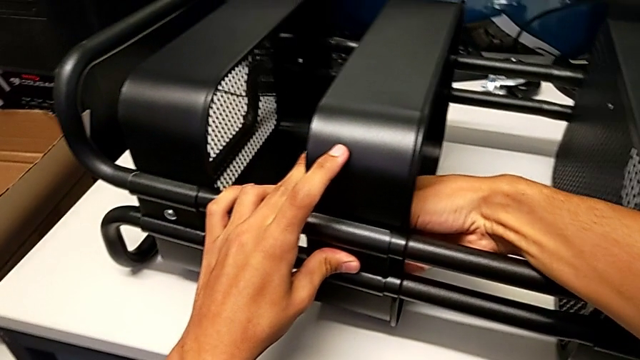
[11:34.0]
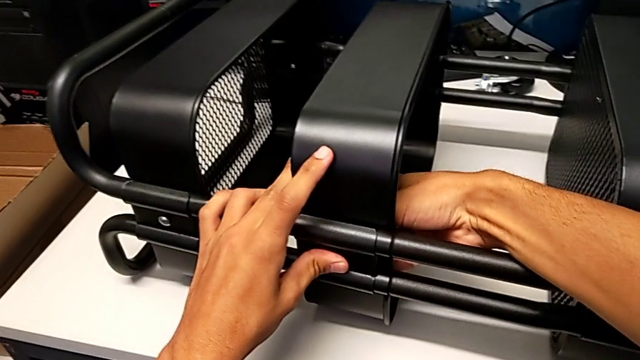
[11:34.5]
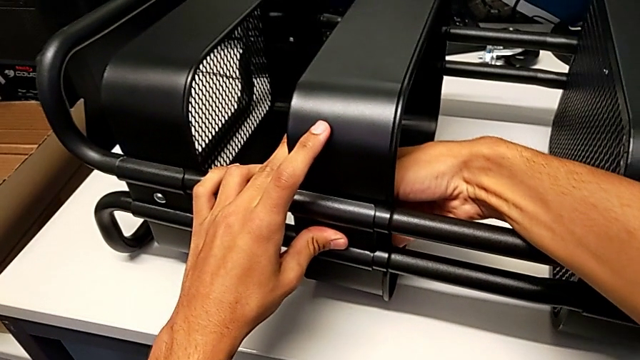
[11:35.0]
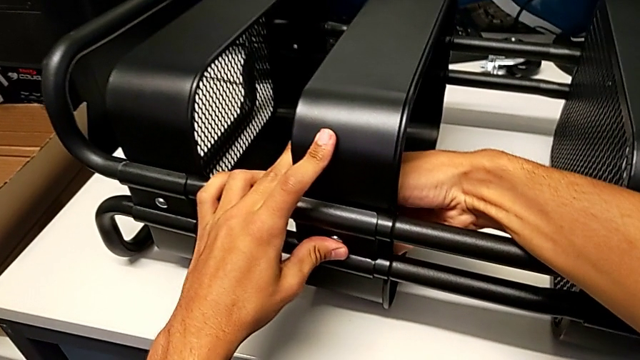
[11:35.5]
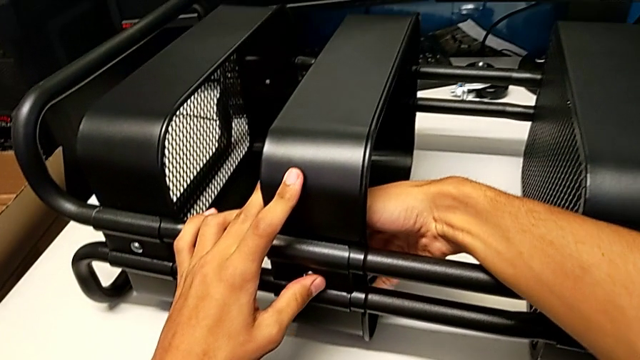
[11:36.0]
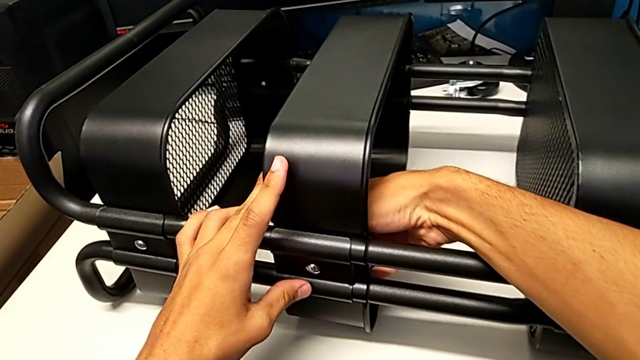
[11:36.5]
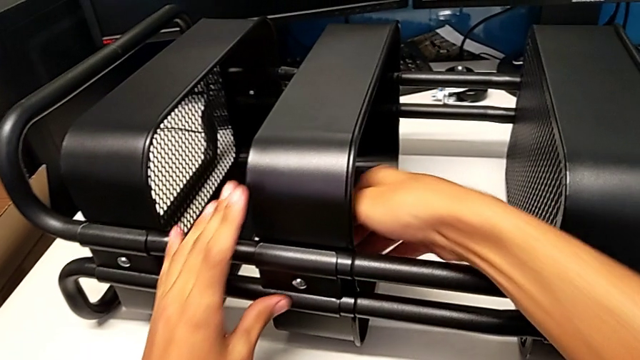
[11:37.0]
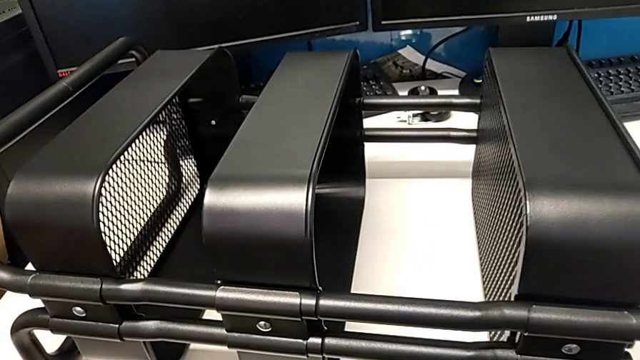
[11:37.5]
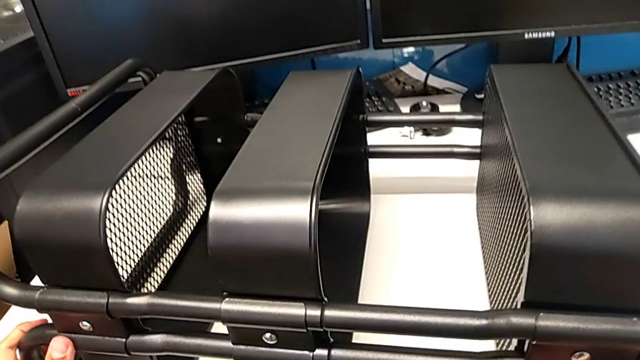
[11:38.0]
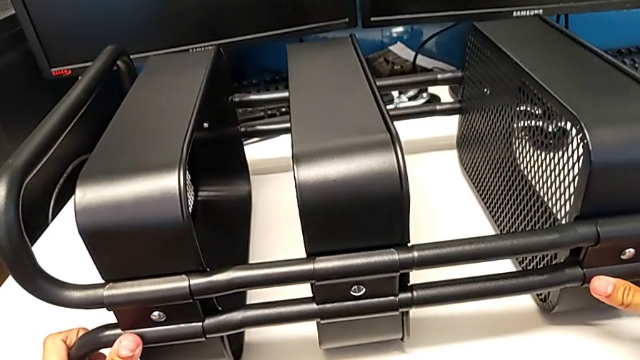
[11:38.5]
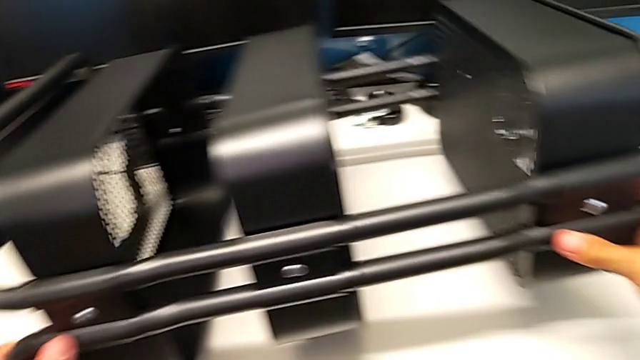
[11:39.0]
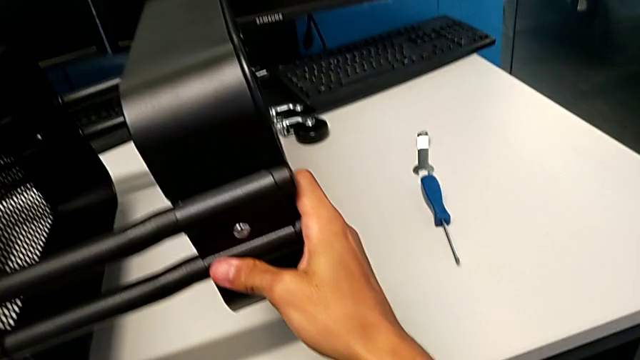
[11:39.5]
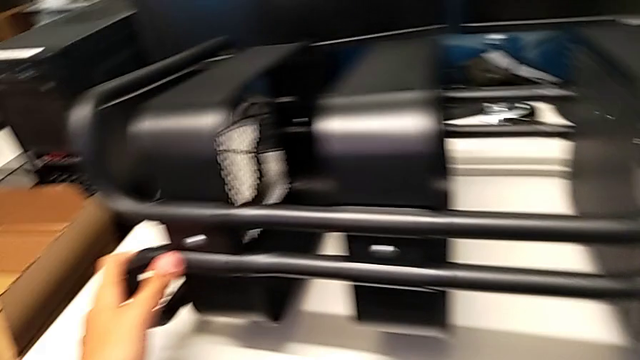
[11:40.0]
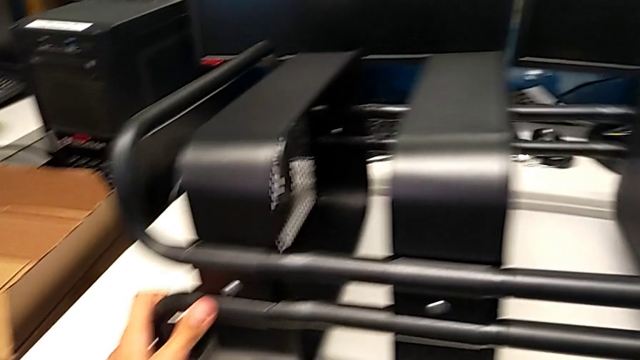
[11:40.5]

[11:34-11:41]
The camera wearer is screwing the middle tray onto the base of the shelf. They keep screwing the hexagon cap nut, slide the utility cart and hold it.

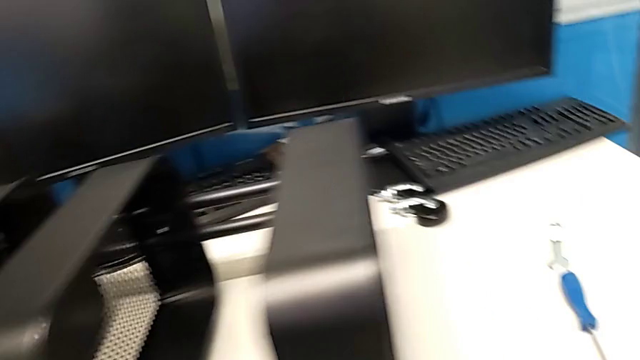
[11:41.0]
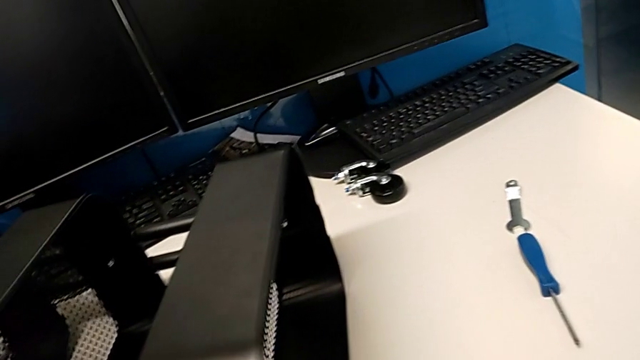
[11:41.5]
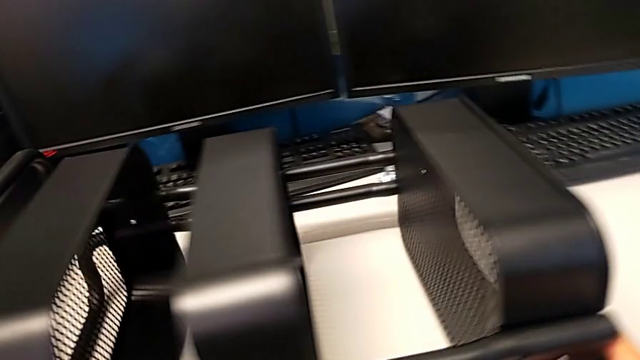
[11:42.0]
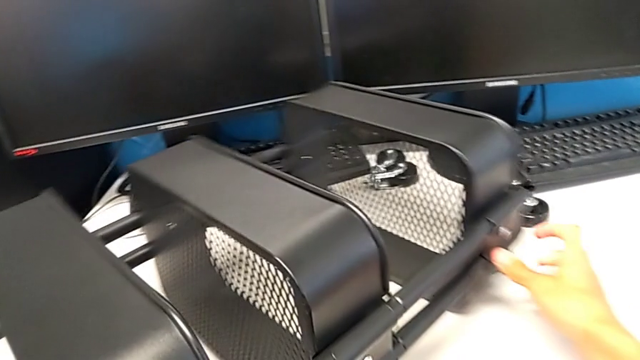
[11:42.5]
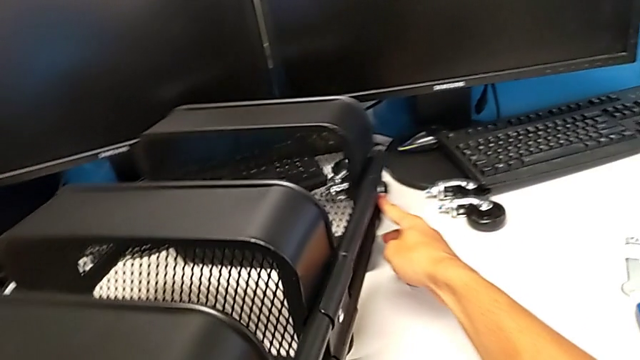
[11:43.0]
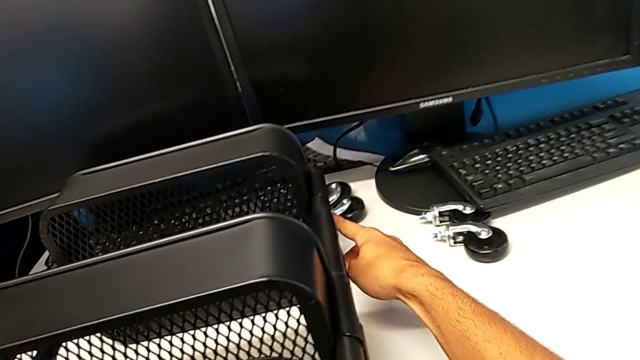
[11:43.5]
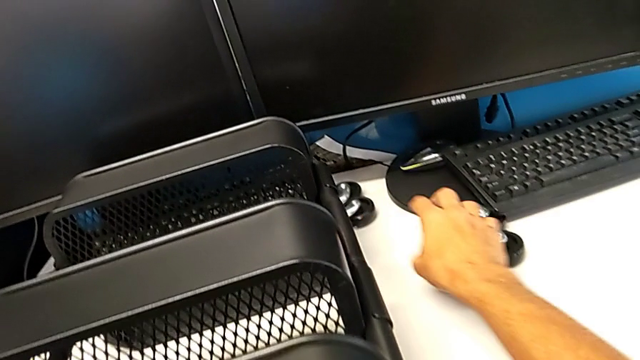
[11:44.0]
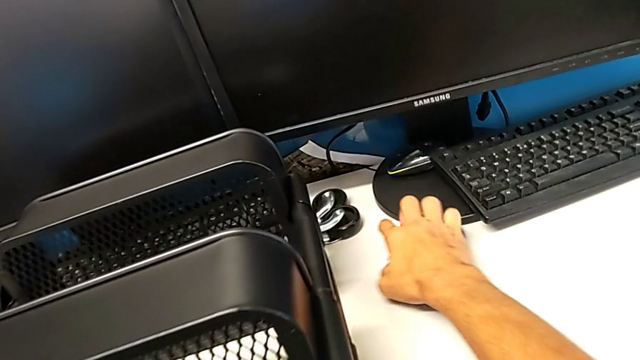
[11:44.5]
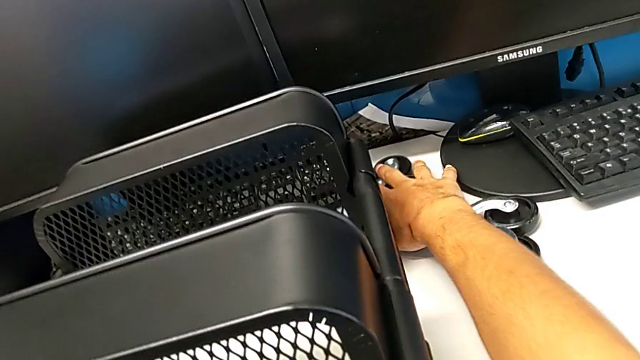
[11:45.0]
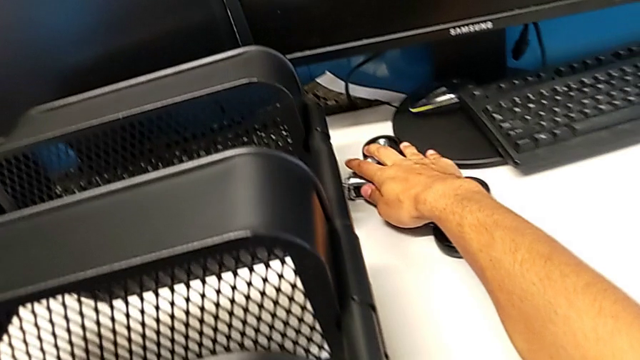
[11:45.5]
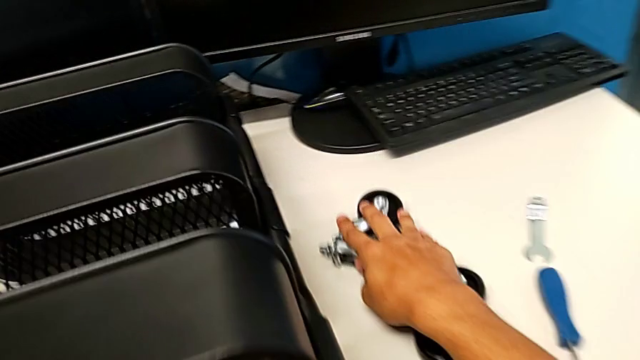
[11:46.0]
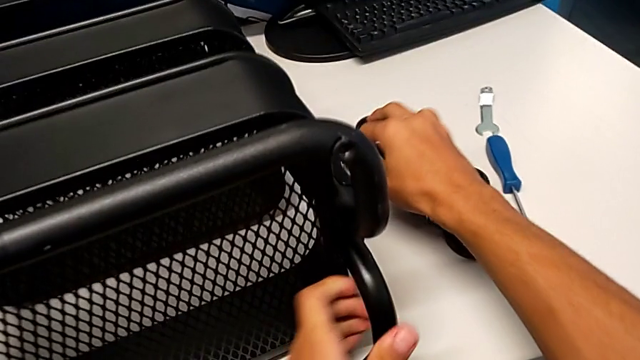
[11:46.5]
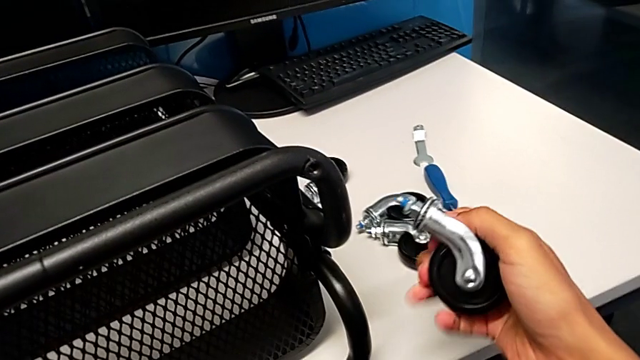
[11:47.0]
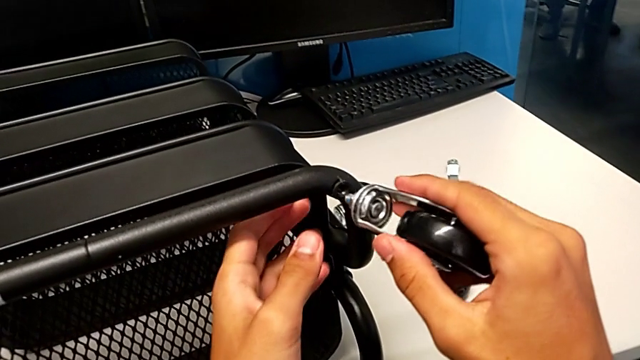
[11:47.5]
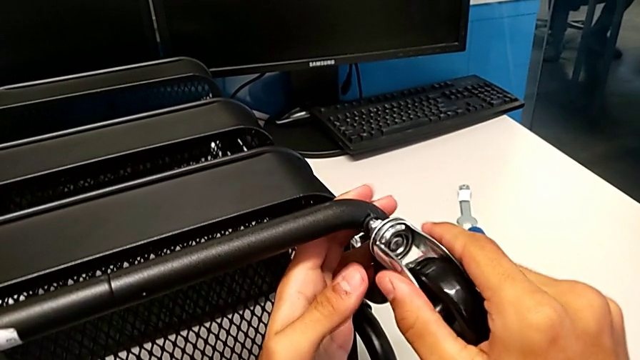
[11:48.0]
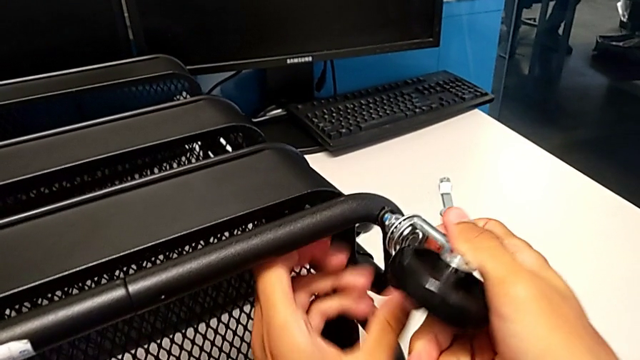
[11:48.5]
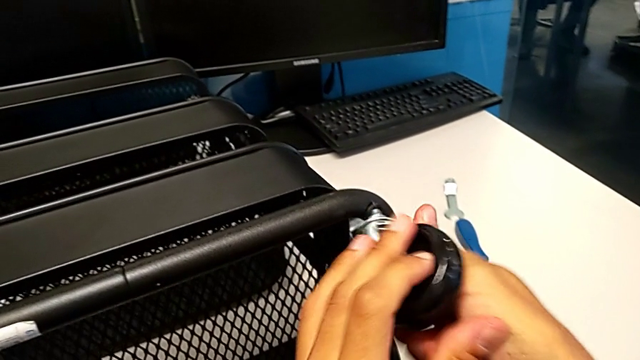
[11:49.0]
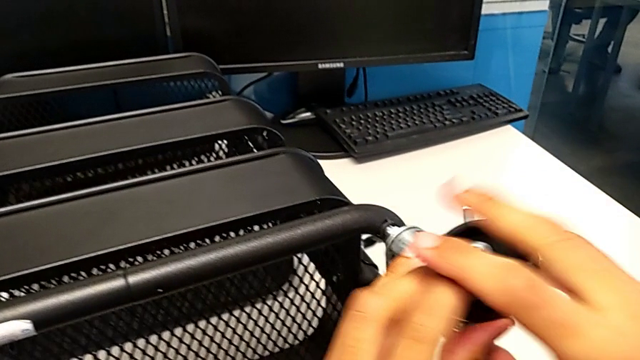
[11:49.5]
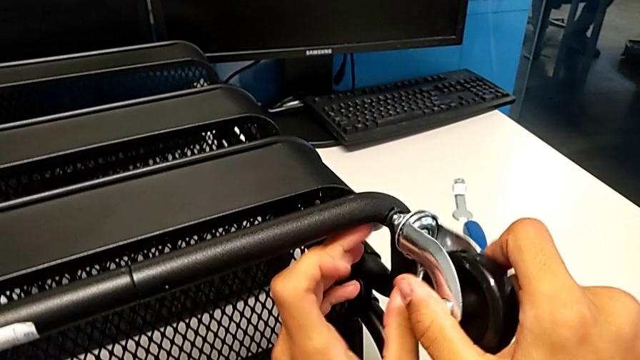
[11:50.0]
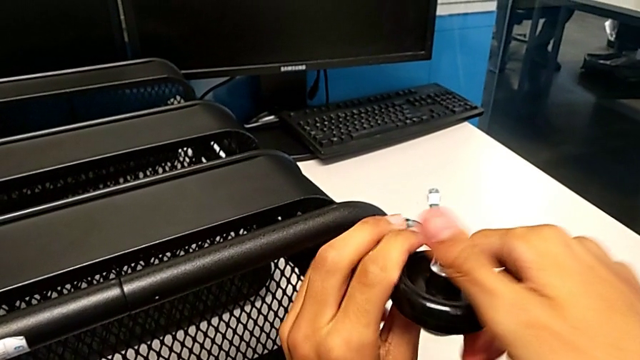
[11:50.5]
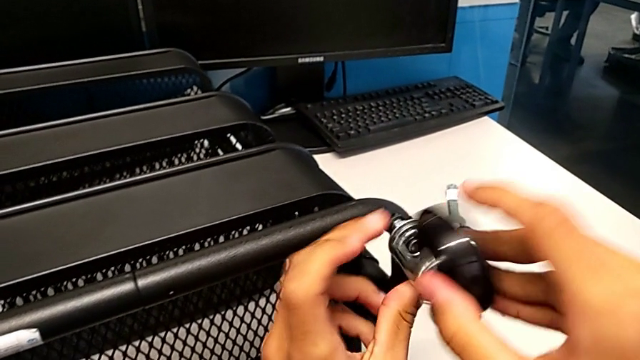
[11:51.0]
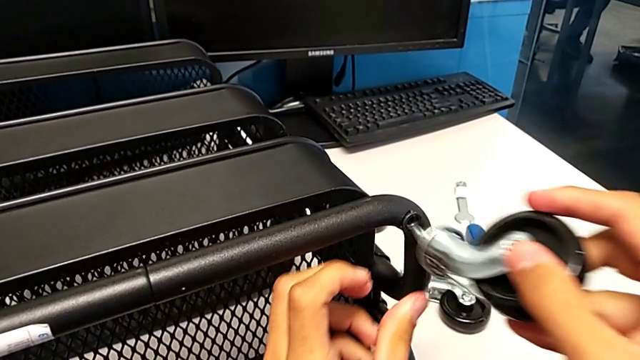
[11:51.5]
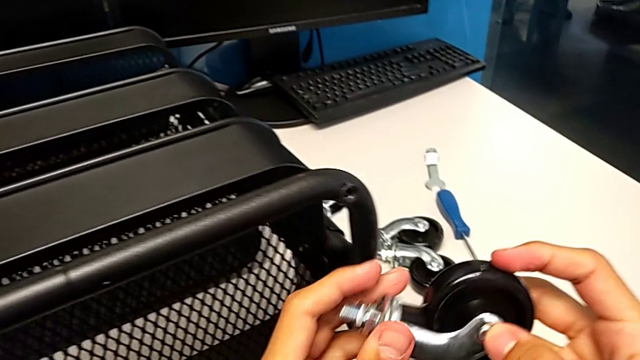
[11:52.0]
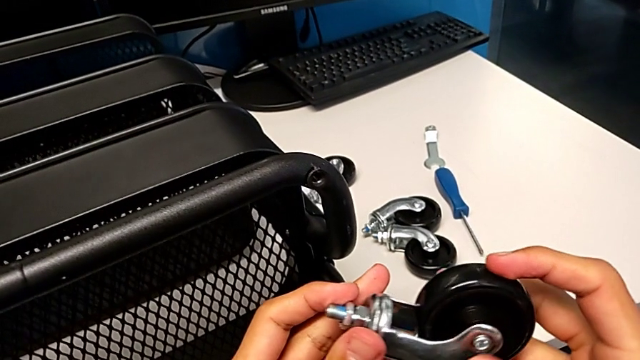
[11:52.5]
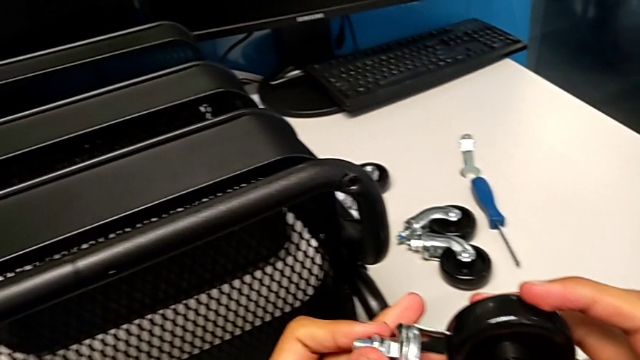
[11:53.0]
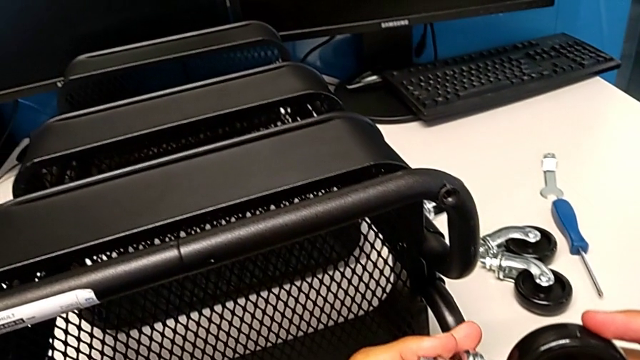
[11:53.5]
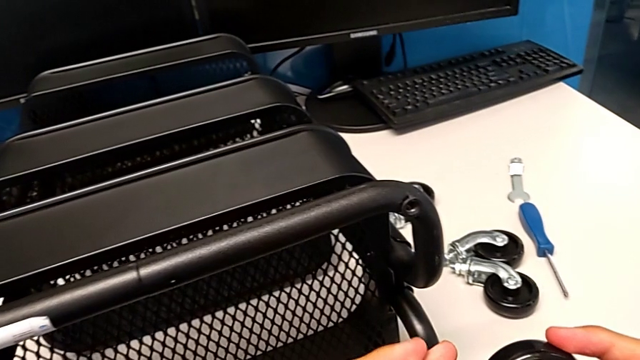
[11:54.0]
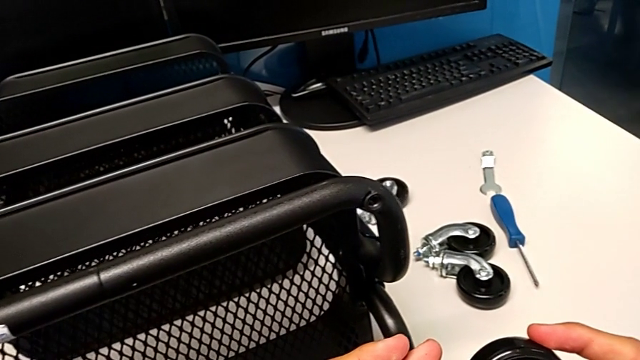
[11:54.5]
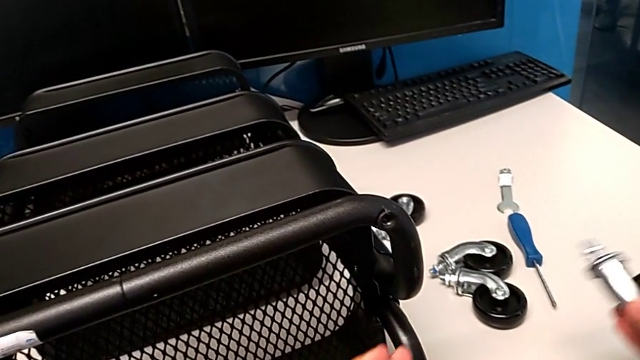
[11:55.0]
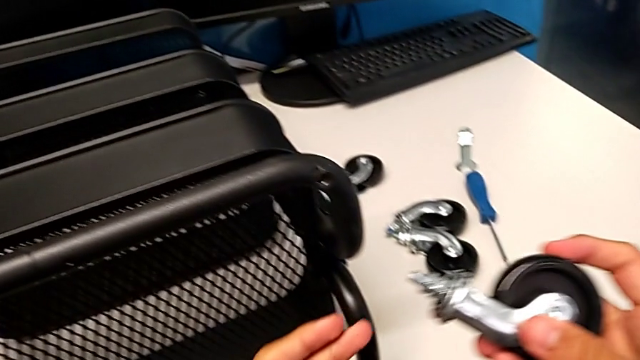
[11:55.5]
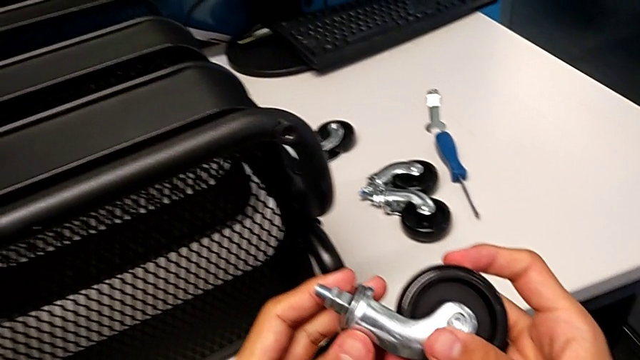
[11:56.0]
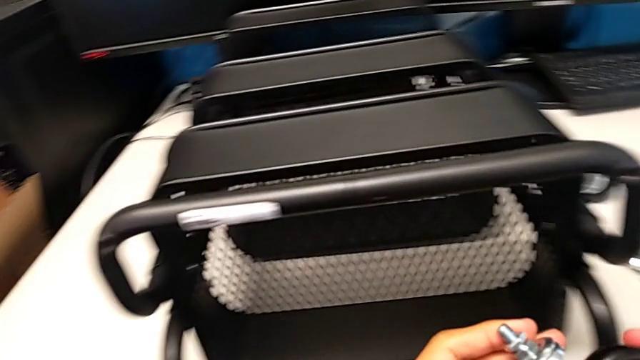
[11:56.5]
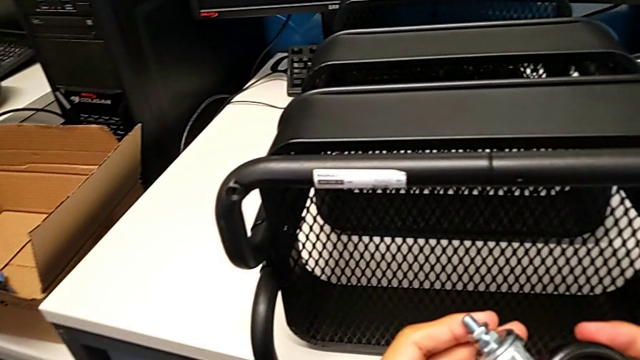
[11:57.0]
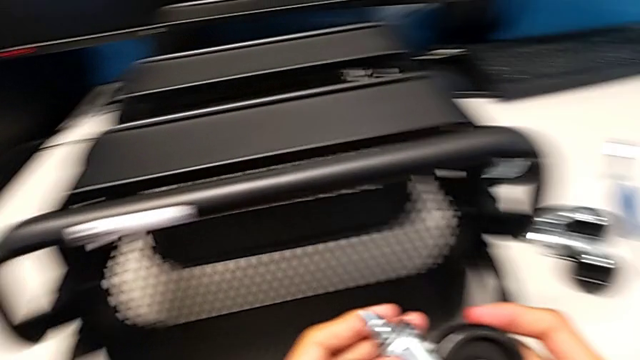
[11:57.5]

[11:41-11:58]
The camera wearer is assembling the shelf's wheels. They rotate the utility cart, grab the wheel, slide it, grab it, insert it, wrongly screw it, withdraw it and hold it.
